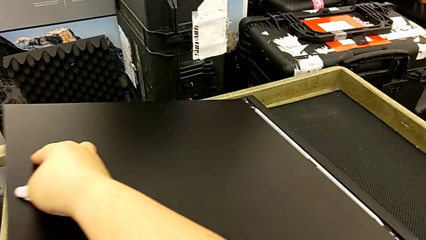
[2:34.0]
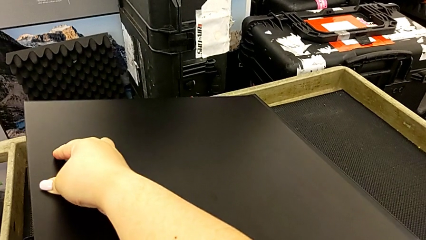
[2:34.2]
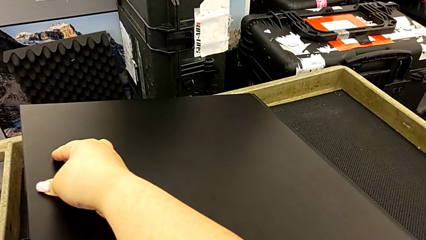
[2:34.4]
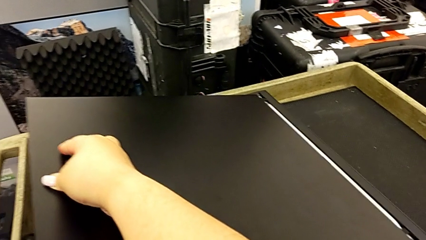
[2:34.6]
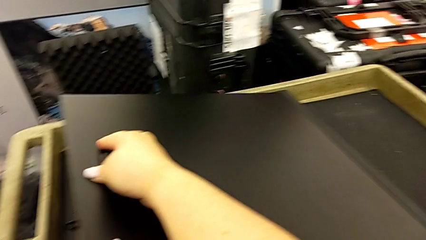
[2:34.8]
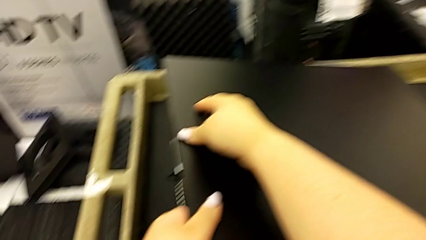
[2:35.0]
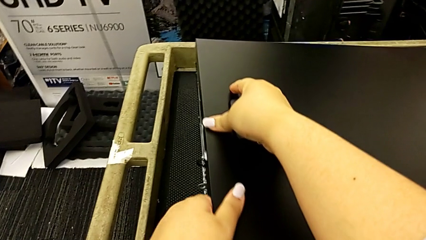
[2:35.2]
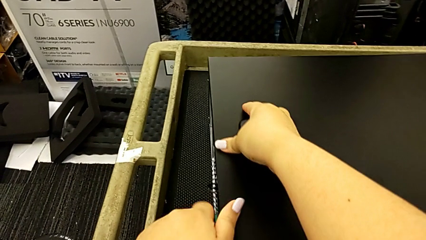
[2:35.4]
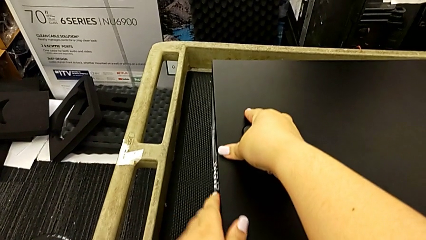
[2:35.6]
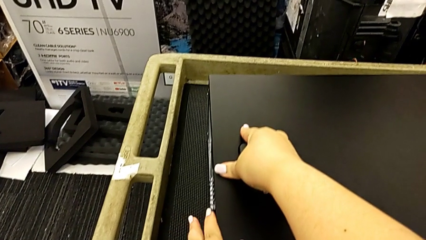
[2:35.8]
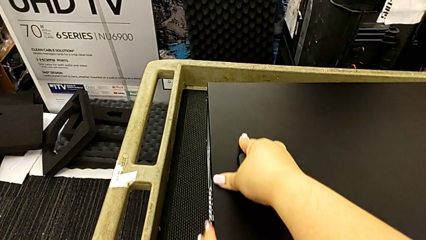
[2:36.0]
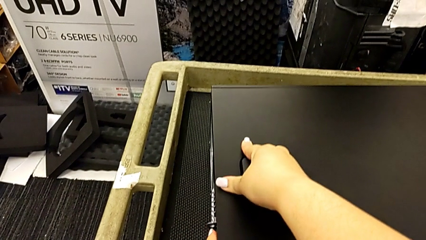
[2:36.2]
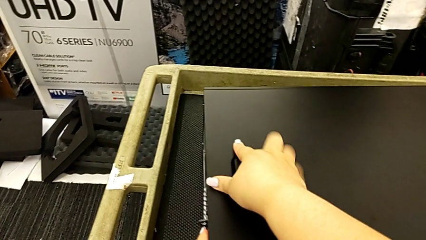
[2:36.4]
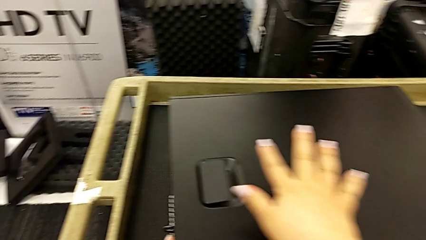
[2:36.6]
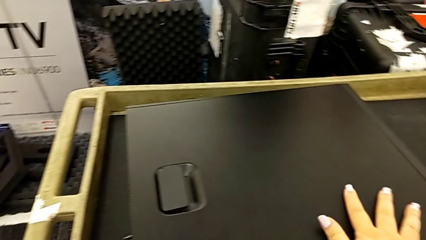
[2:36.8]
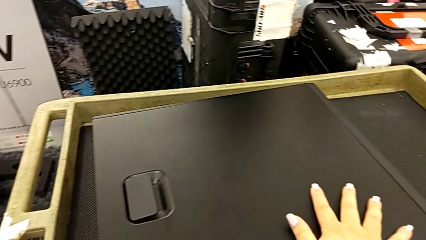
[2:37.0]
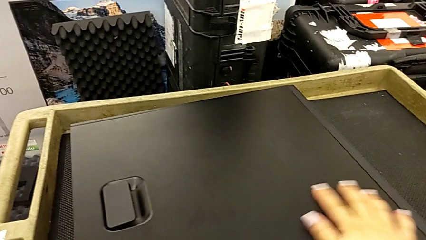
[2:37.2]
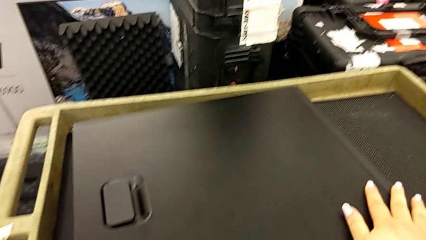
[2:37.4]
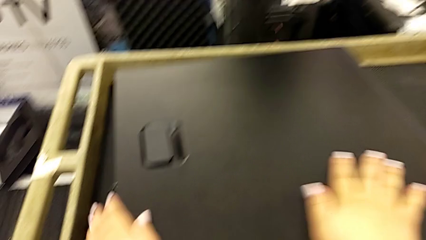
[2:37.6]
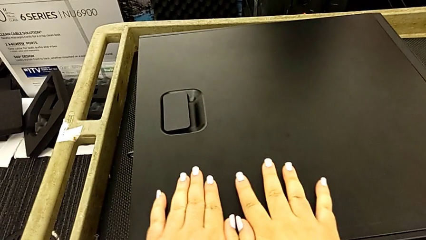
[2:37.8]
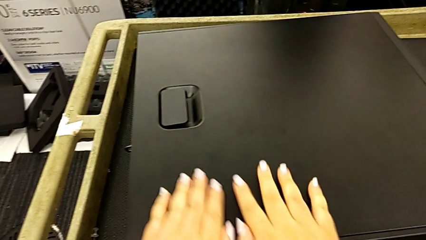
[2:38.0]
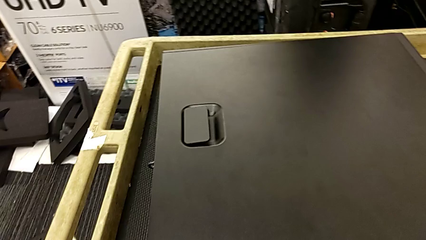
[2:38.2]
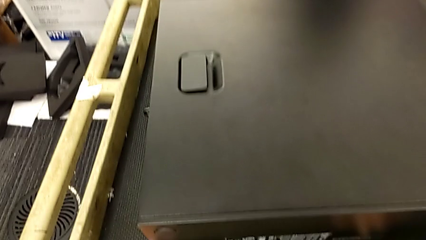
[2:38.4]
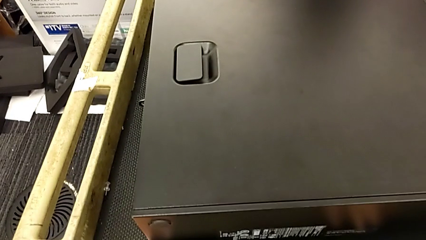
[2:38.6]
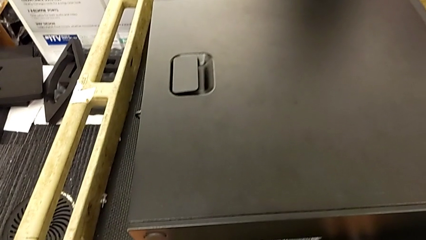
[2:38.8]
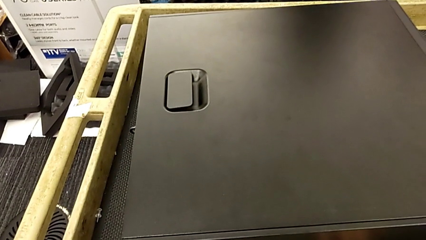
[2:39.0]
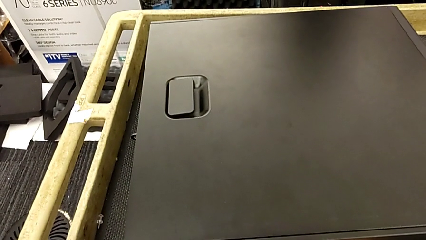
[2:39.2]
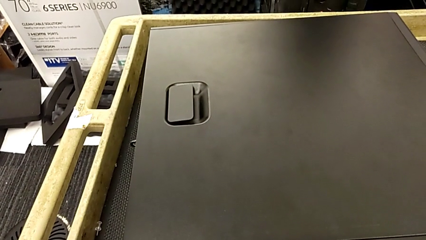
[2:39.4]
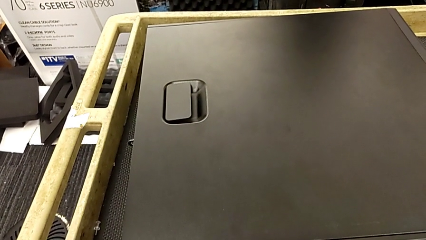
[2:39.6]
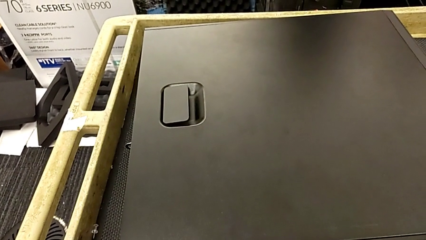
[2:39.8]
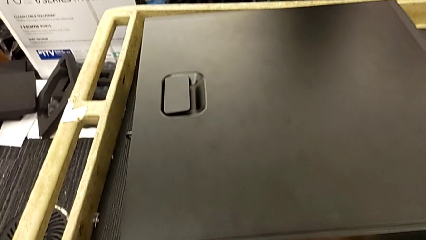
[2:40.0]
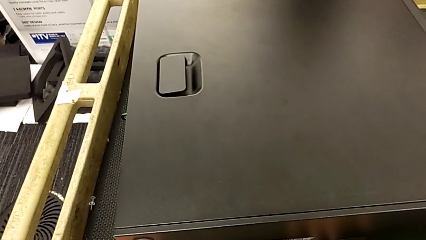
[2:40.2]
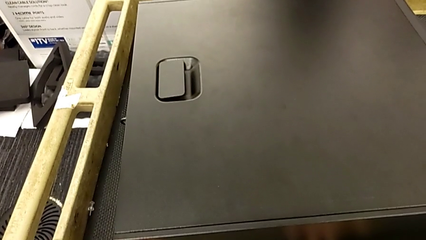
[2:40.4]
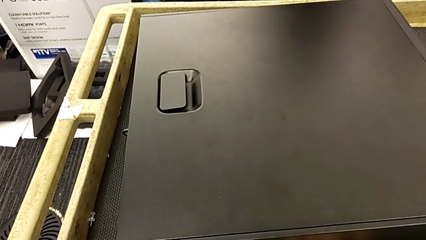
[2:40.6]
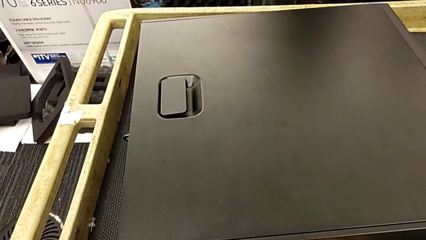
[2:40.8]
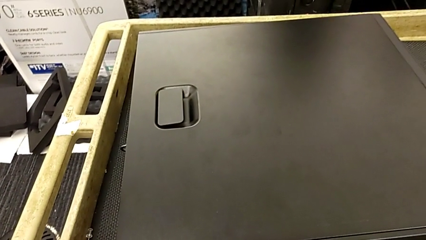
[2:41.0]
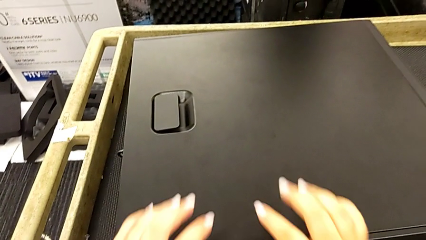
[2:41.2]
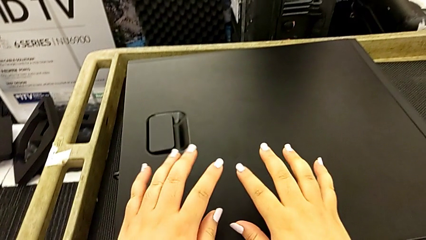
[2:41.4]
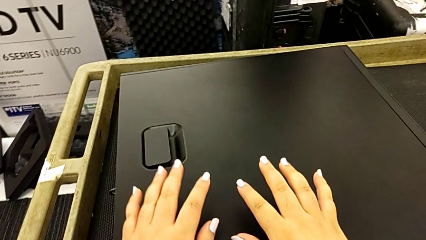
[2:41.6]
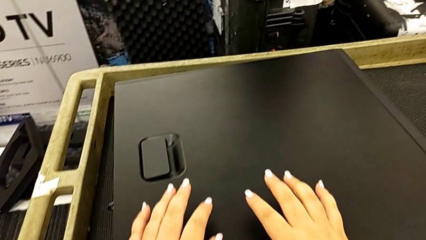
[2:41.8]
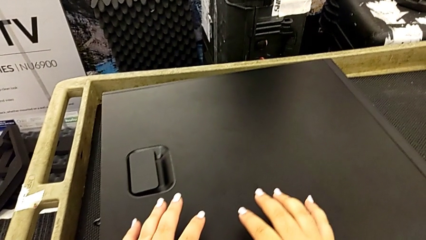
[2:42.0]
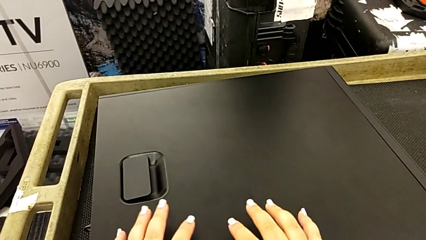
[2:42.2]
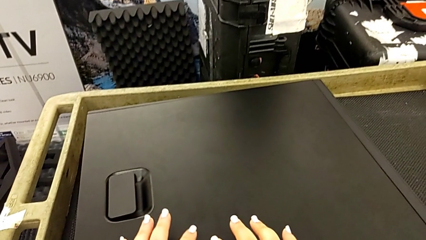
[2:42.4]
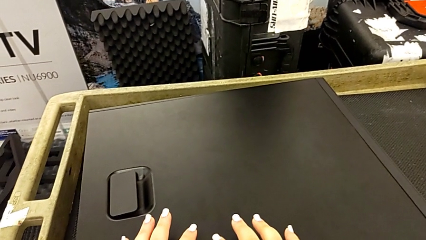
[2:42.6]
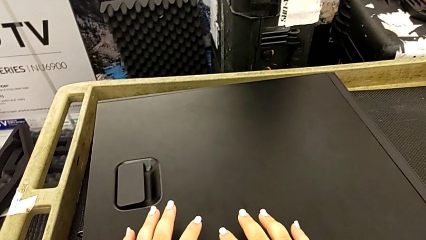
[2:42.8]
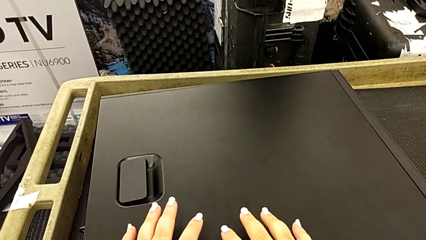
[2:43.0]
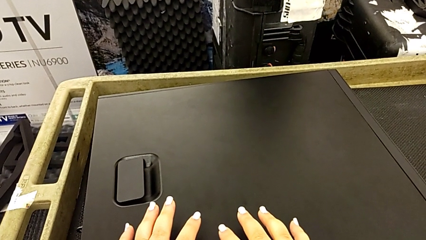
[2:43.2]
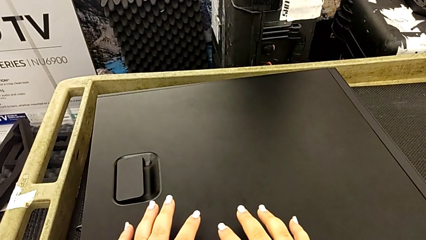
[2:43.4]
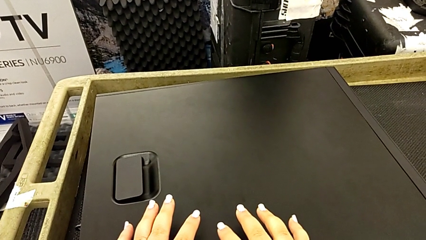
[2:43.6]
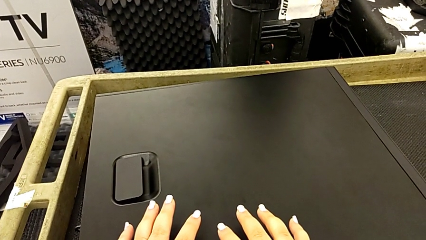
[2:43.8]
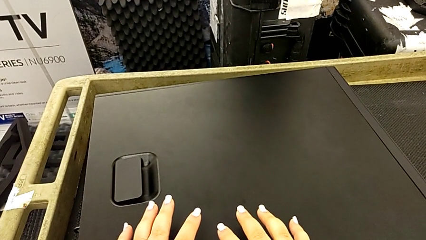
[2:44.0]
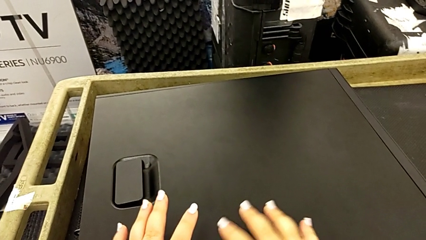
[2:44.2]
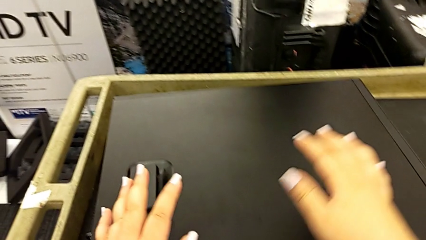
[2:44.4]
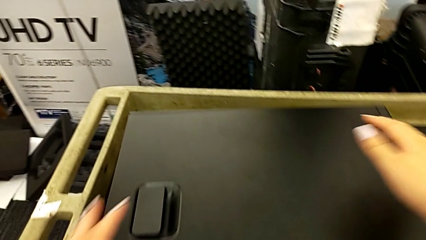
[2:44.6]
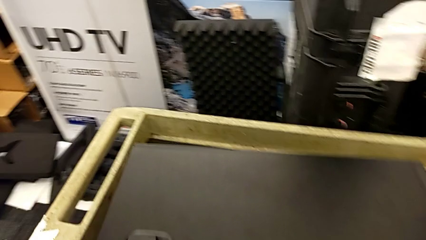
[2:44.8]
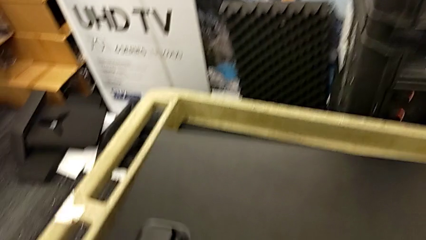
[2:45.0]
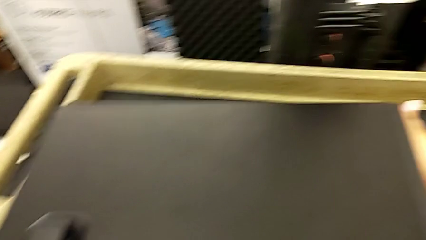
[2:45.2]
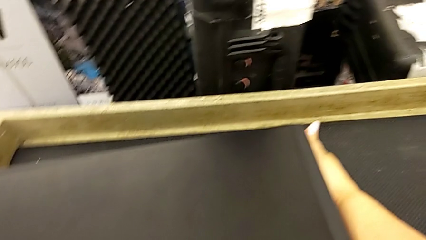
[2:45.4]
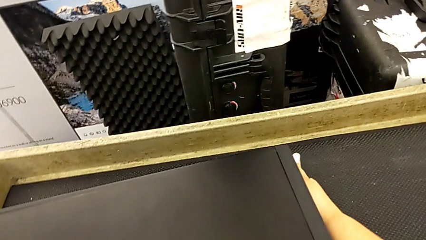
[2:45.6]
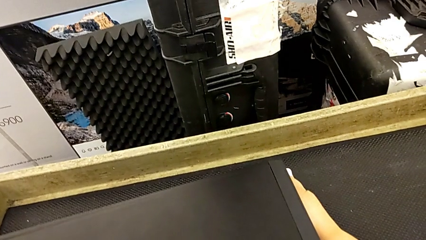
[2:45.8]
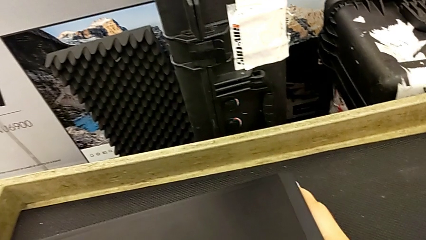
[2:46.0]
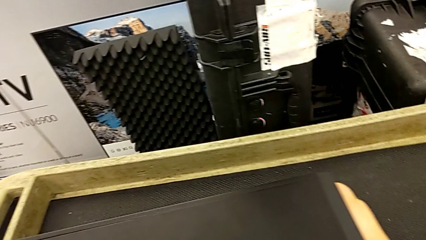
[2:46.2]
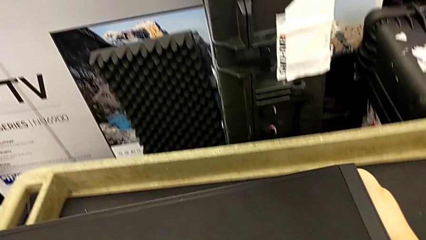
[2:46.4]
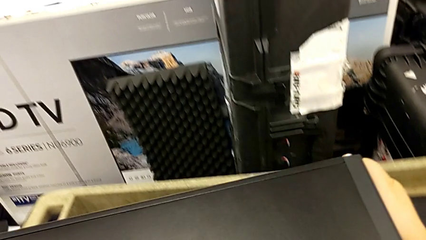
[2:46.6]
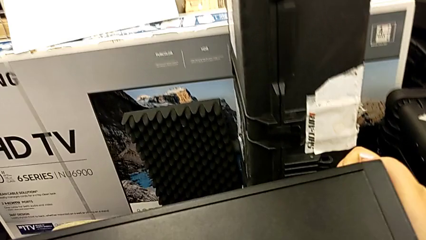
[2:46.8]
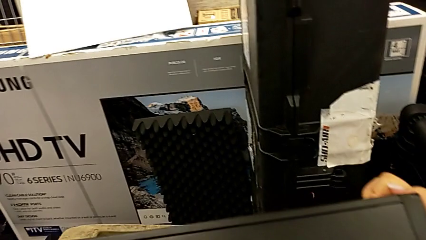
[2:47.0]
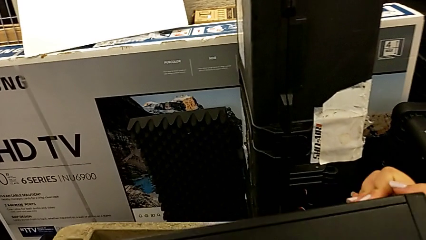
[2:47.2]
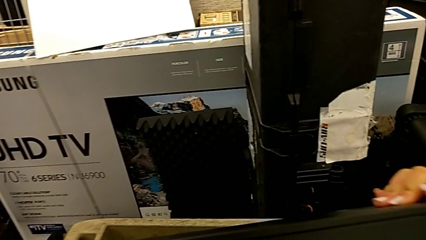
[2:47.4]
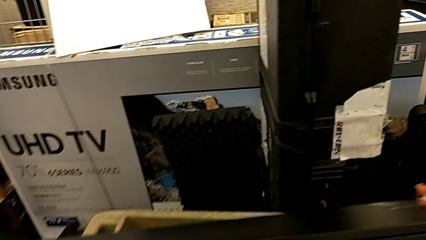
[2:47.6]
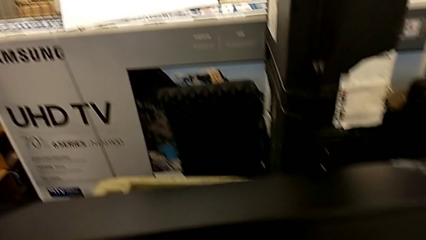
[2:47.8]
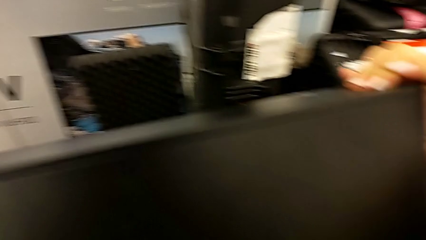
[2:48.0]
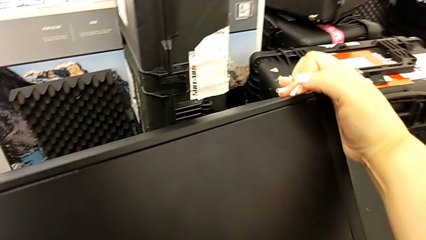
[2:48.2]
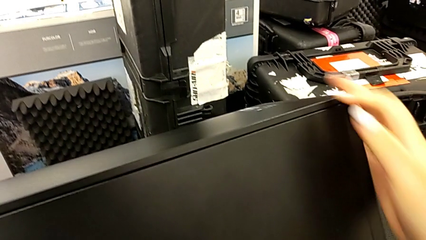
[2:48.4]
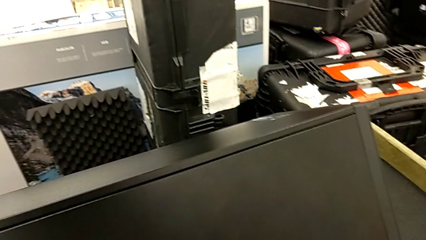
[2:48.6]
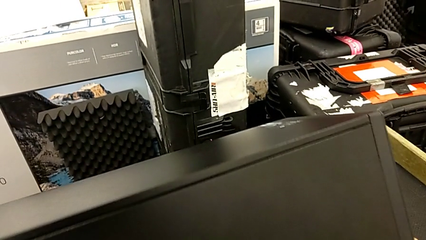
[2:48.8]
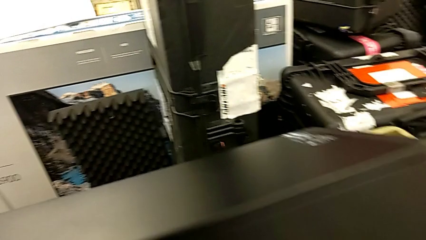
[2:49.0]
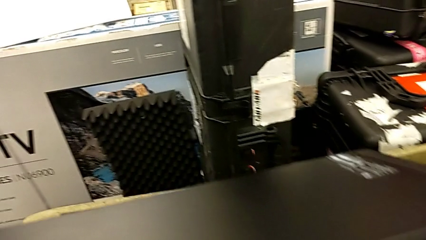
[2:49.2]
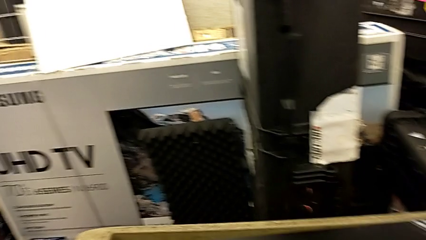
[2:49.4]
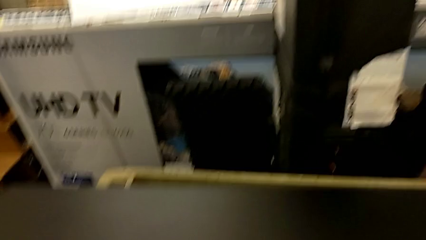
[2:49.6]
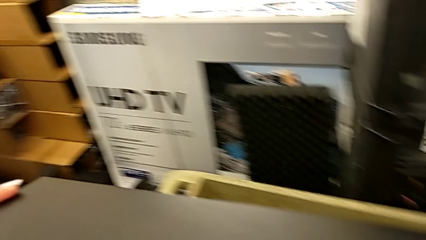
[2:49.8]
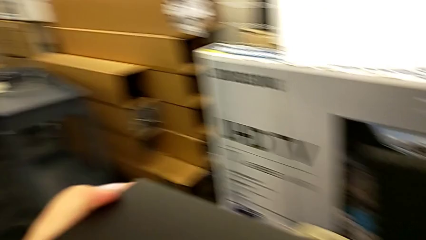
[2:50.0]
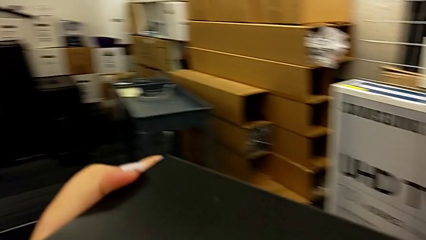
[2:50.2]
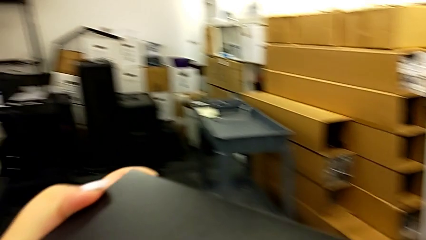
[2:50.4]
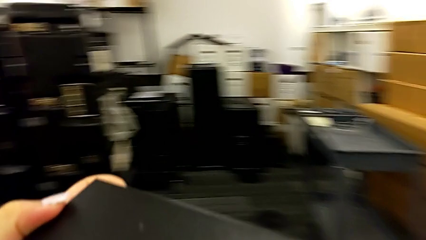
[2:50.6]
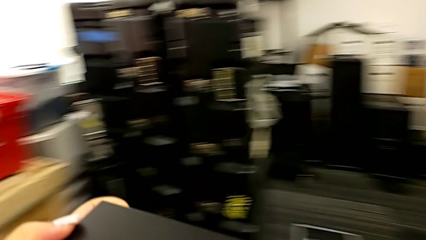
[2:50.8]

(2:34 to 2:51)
The camera wearer is placing the computer in the computer tower. They place the cover, insert it, place it, grab the computer tower, rotate it and lift it.
